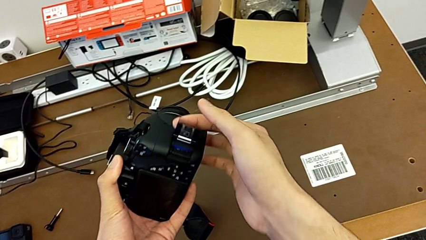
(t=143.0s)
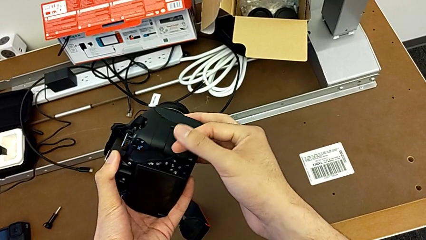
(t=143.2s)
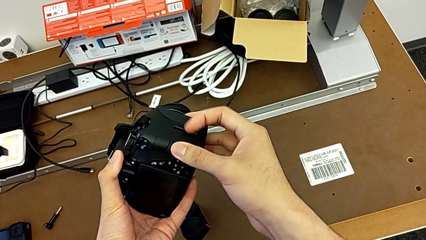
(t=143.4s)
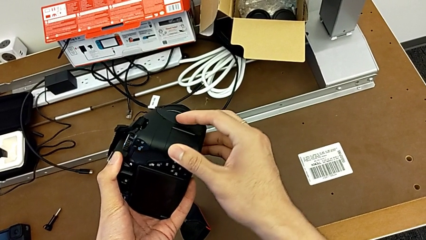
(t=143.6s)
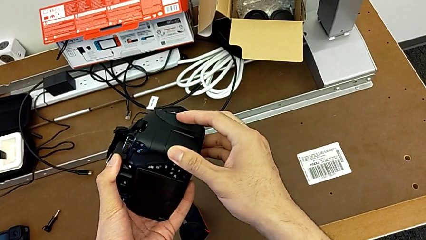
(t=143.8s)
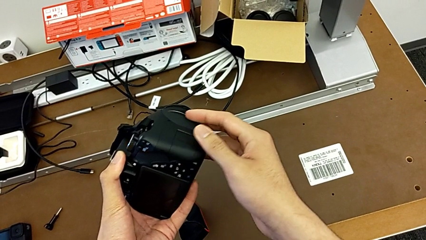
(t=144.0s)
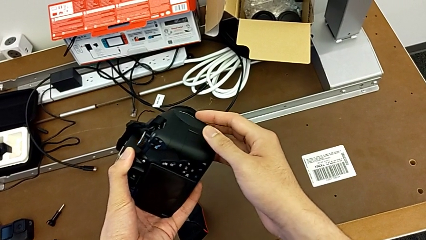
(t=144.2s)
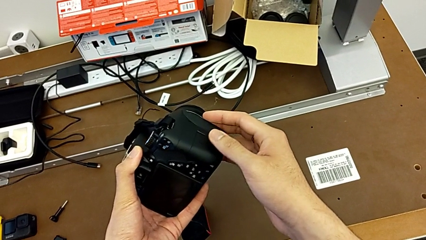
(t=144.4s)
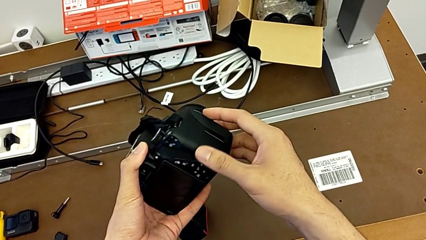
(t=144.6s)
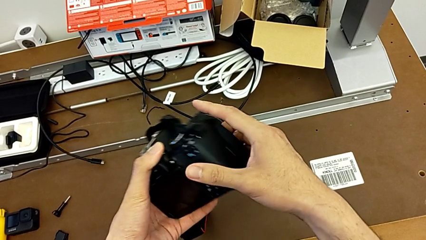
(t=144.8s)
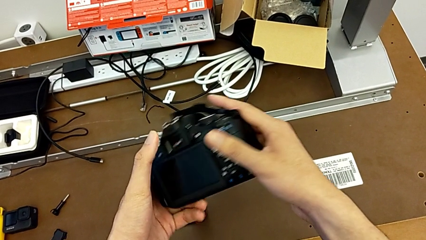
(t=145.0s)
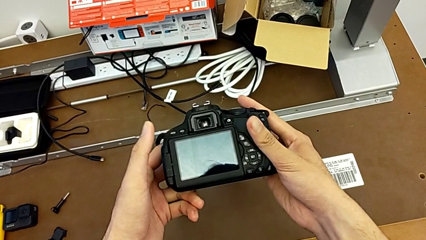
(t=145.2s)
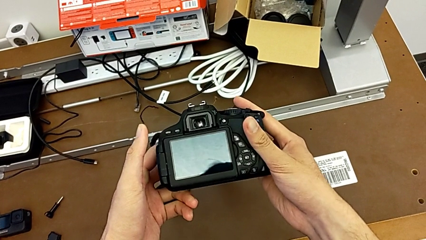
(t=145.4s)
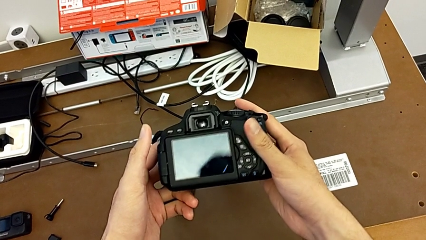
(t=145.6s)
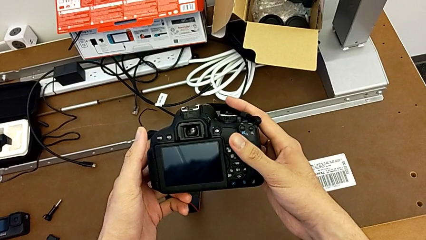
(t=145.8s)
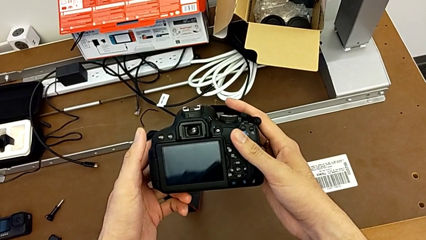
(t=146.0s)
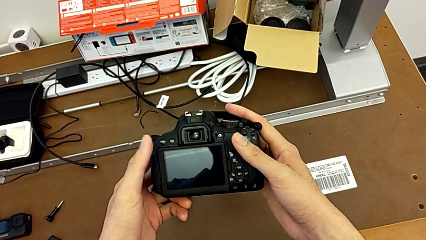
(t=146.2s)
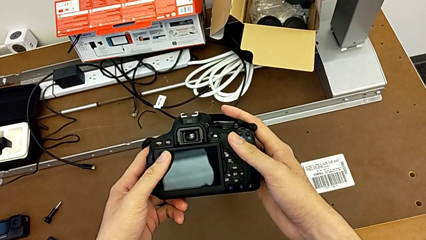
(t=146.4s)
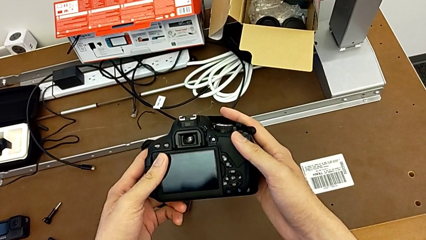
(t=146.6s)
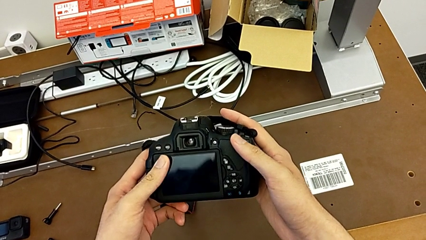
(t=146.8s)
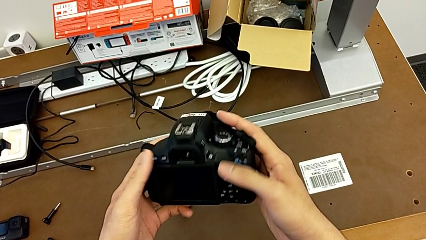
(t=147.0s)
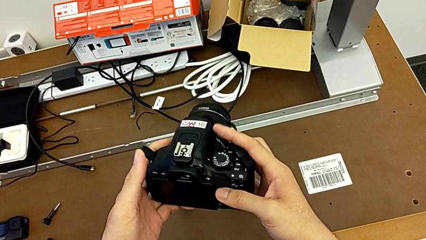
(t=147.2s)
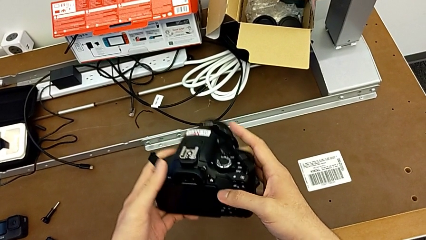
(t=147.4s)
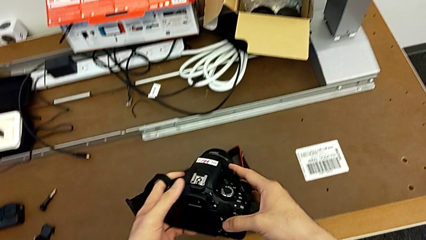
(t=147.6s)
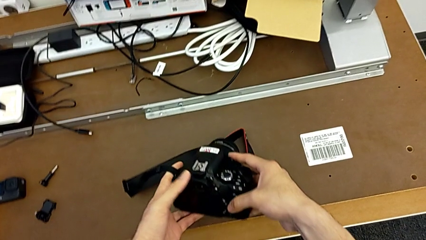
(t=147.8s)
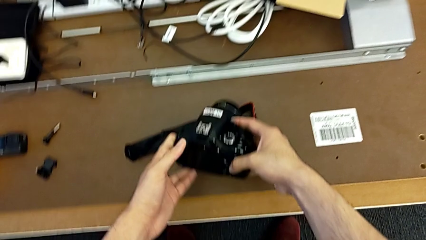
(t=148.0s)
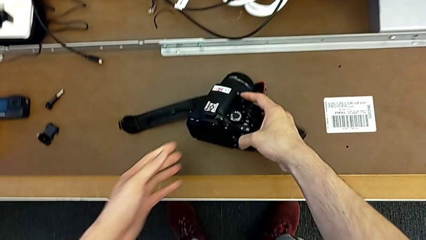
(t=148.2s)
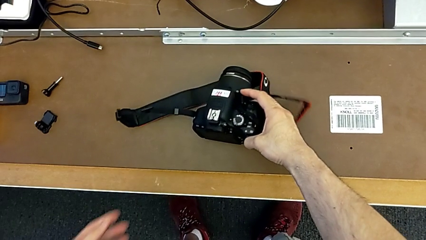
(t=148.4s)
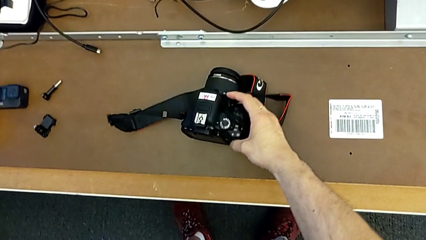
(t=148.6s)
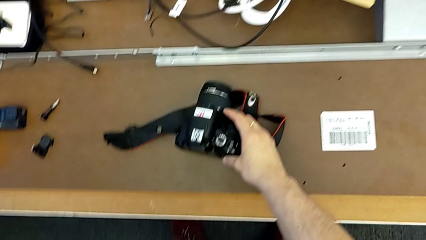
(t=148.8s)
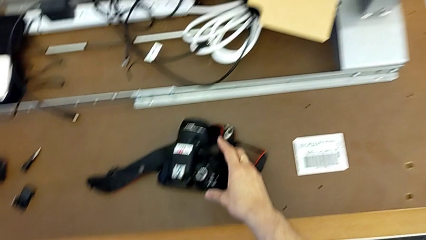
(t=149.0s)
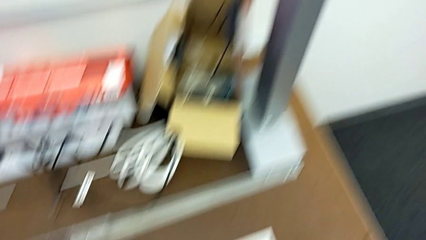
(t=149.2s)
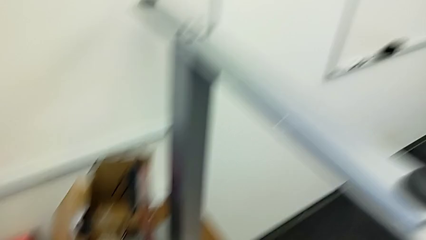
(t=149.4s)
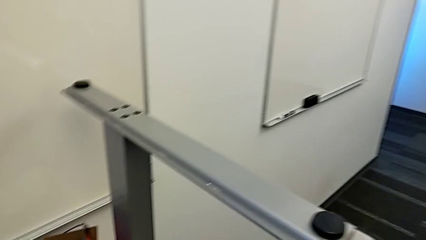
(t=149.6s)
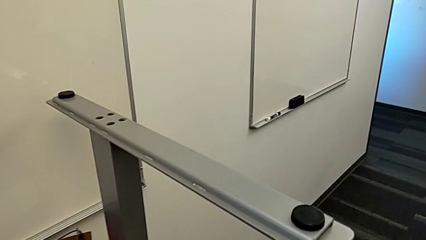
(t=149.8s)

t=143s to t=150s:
The camera wearer is changing the SD card in the DSLR. They close the SD slot, hold the DSLR and place it.
